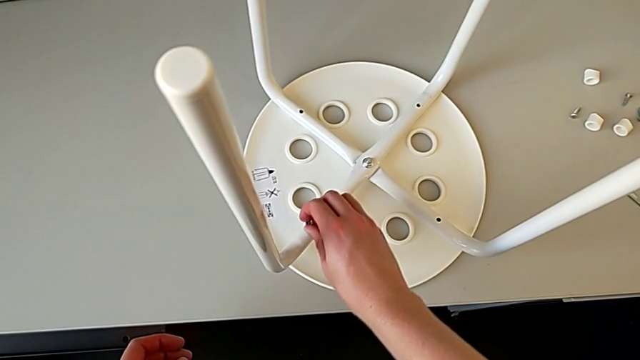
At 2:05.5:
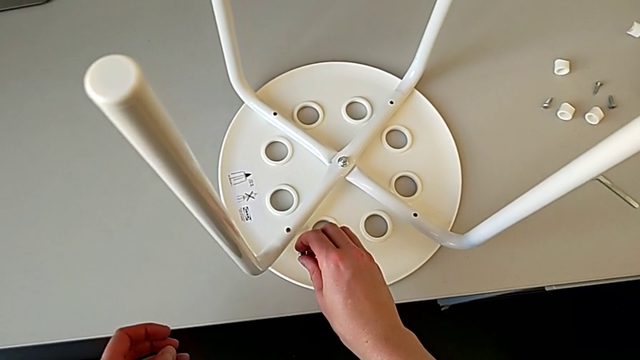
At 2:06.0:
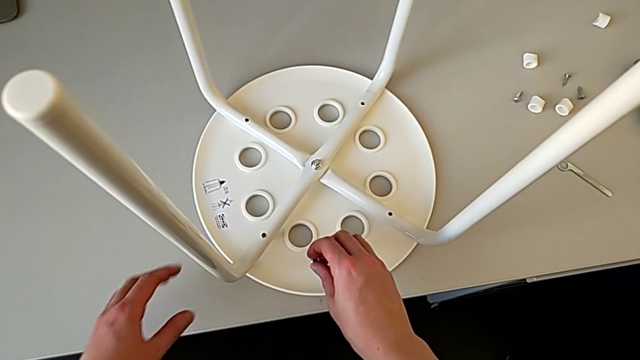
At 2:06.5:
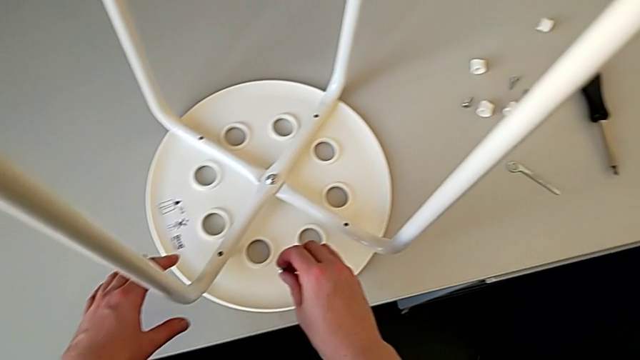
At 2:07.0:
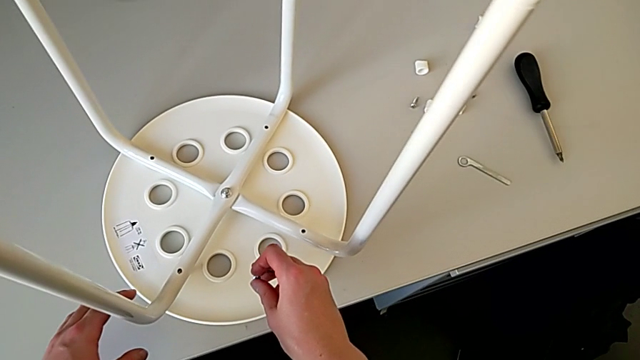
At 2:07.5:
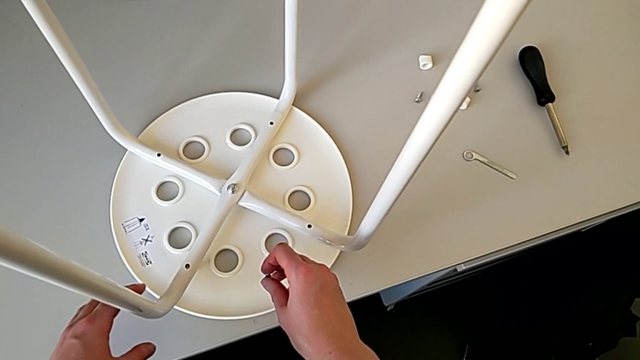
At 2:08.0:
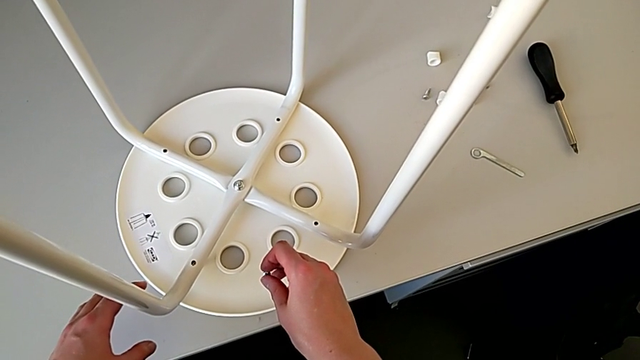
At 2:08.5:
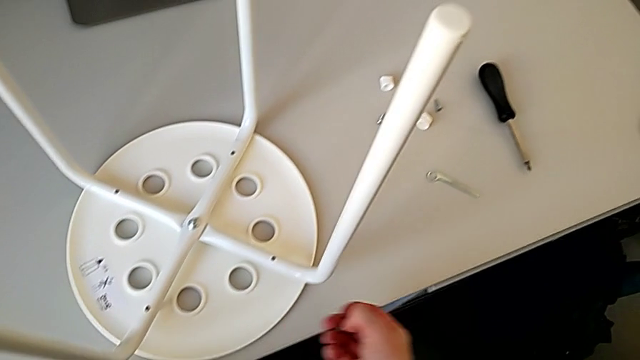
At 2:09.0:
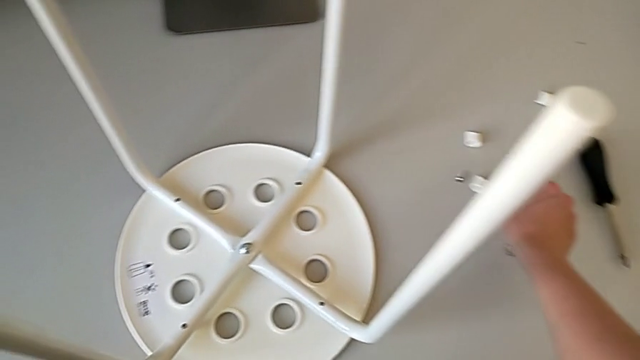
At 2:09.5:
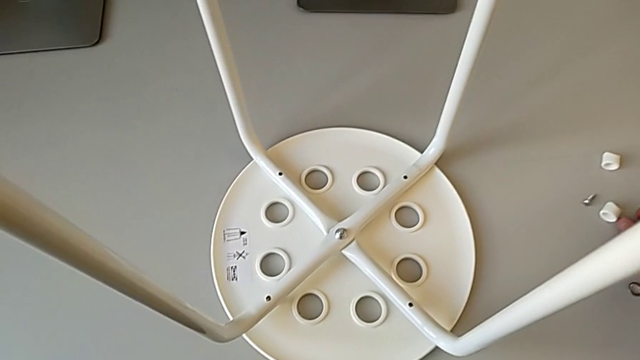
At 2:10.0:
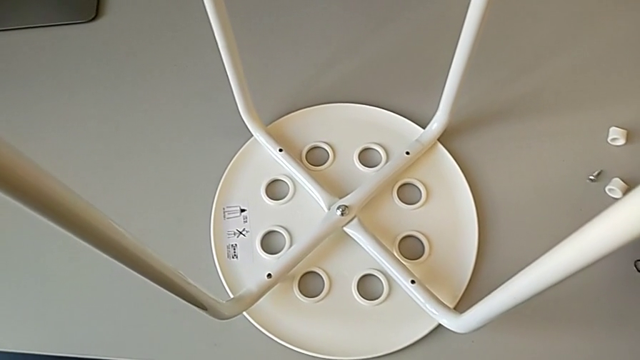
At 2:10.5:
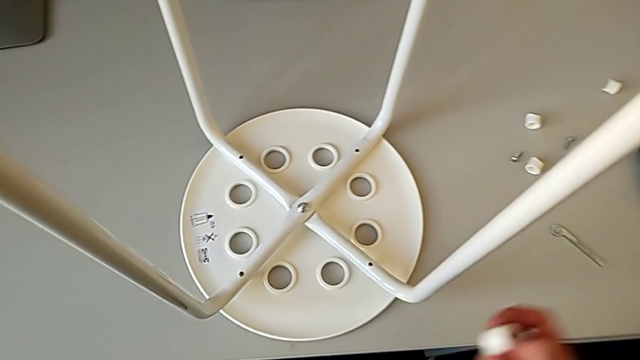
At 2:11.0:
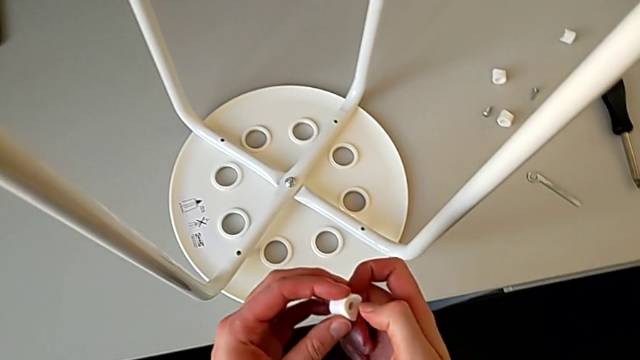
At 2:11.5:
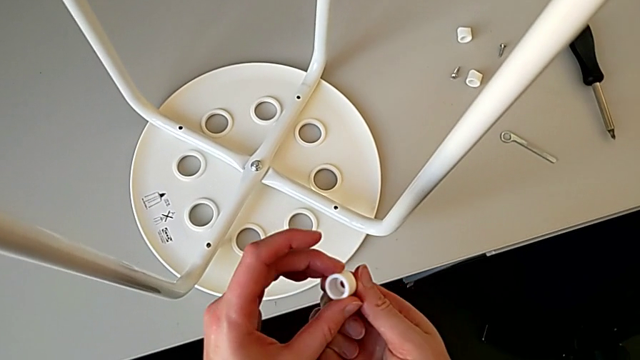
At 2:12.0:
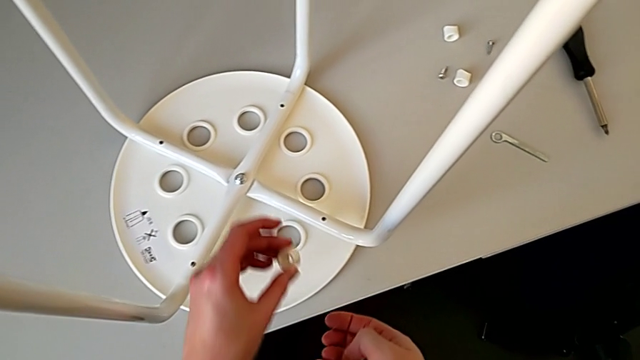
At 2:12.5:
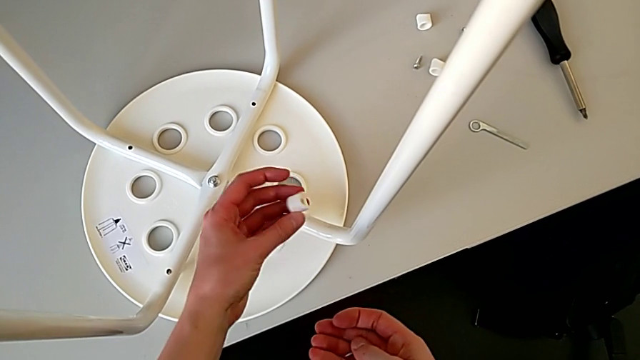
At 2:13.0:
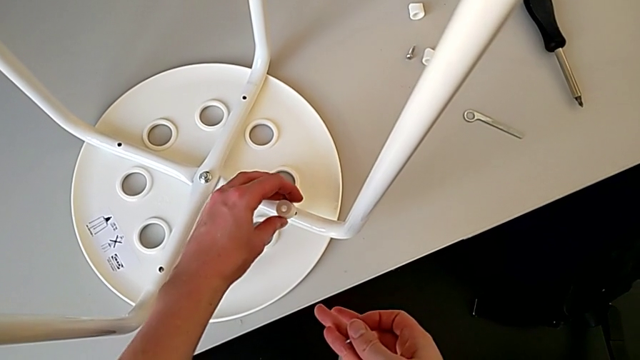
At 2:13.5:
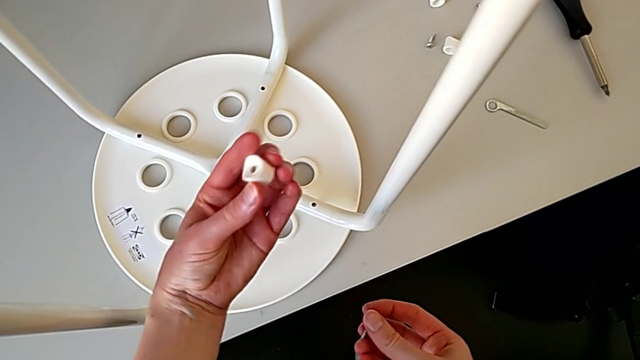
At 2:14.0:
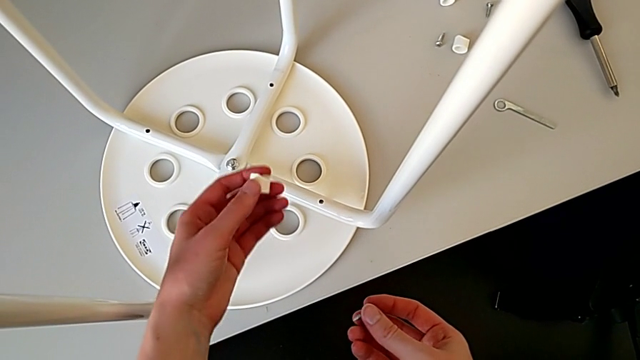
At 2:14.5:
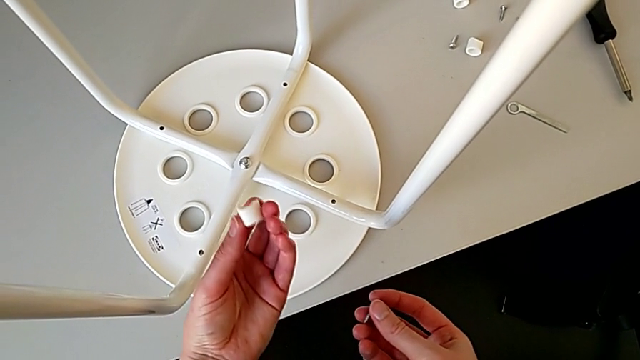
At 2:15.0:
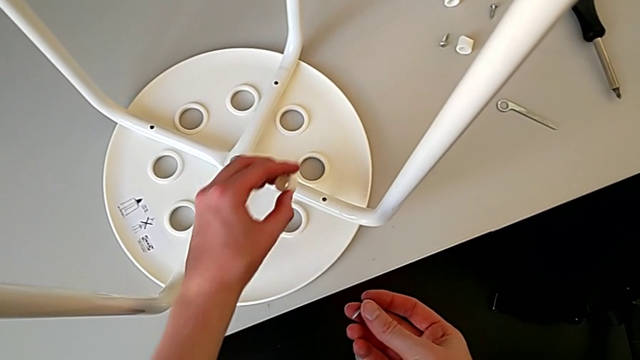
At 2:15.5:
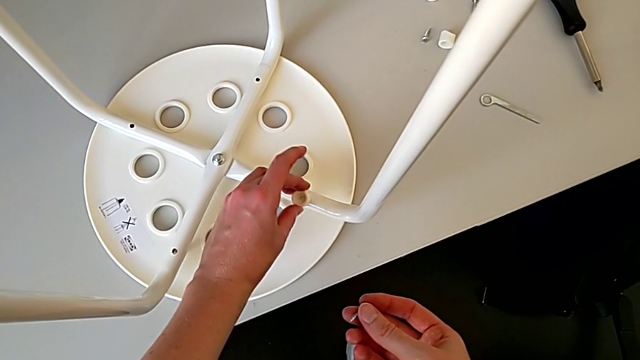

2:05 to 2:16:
The camera wearer is using a screwdriver to screw the second screw. They grab the washer and insert it.

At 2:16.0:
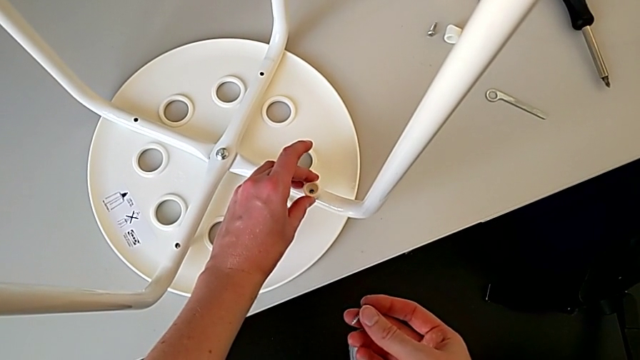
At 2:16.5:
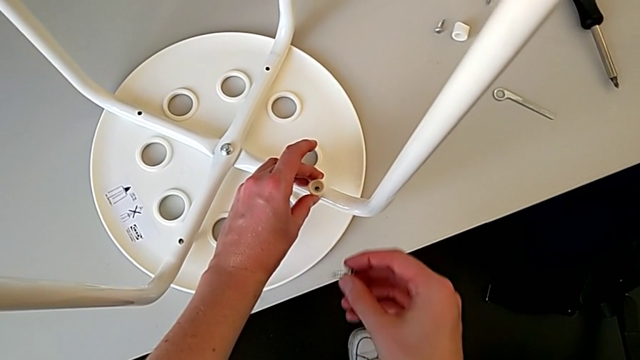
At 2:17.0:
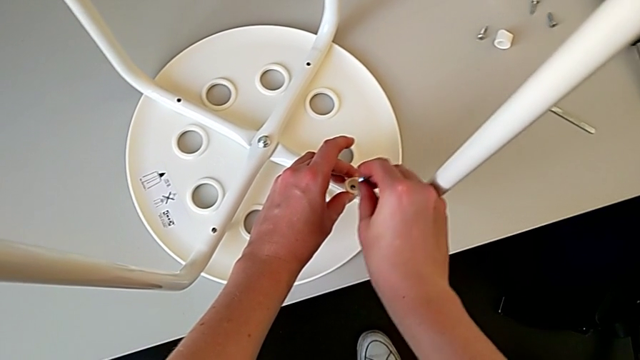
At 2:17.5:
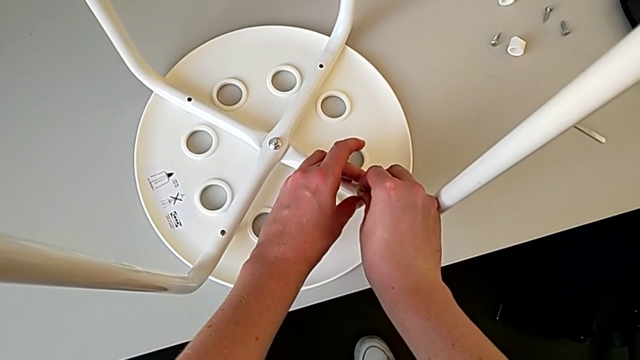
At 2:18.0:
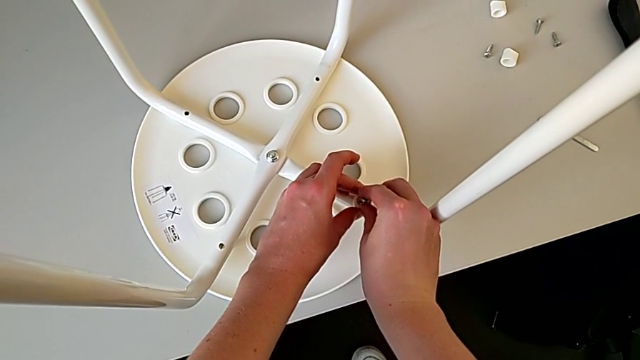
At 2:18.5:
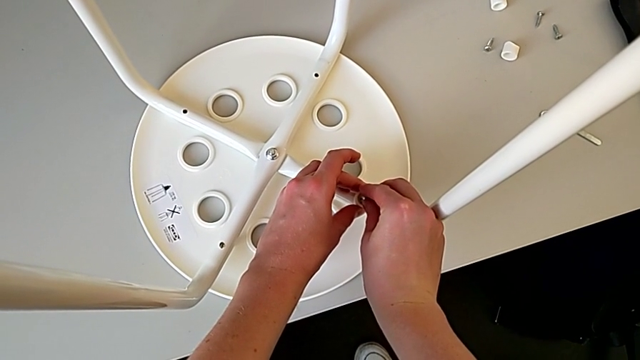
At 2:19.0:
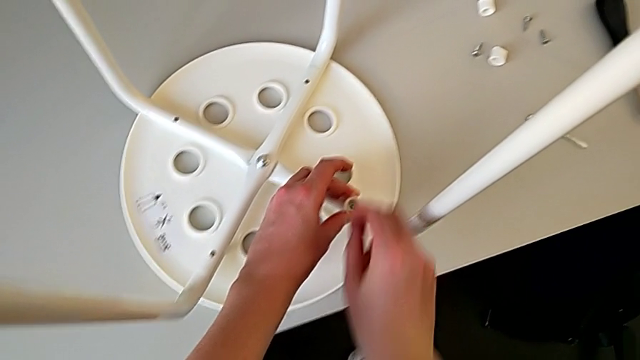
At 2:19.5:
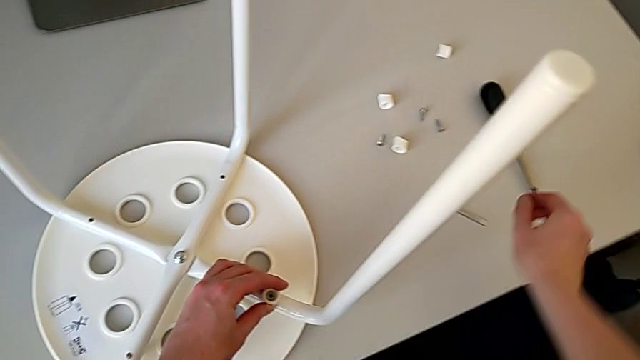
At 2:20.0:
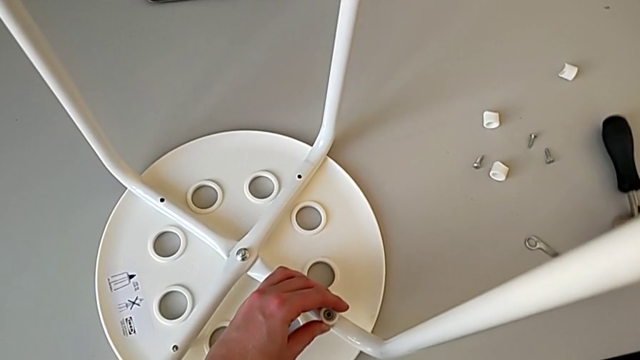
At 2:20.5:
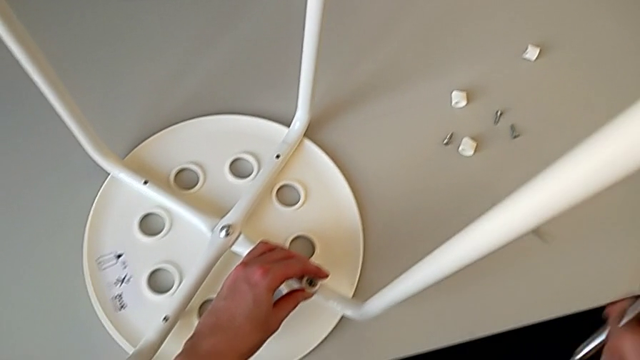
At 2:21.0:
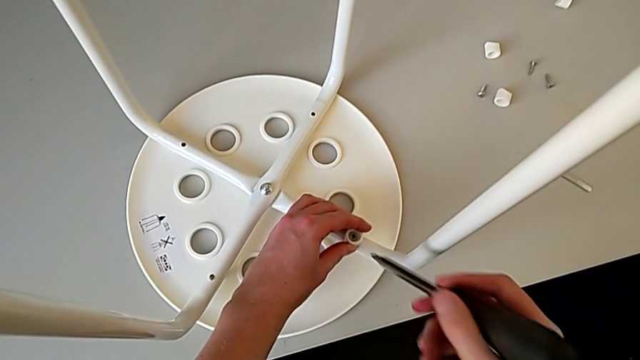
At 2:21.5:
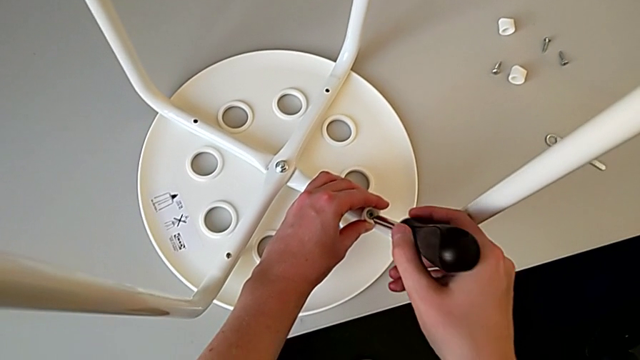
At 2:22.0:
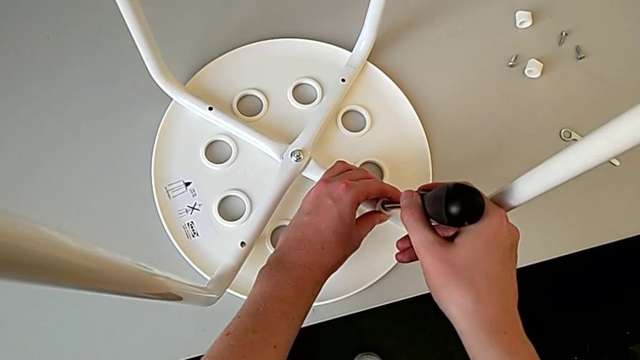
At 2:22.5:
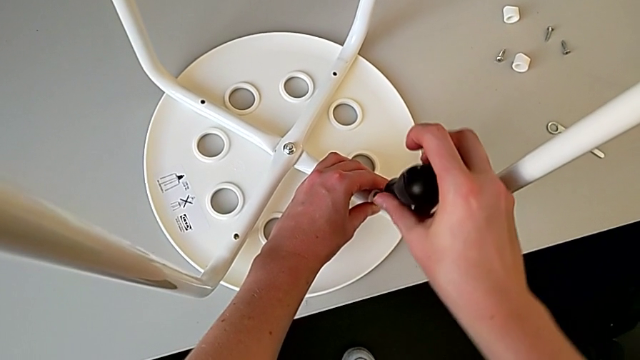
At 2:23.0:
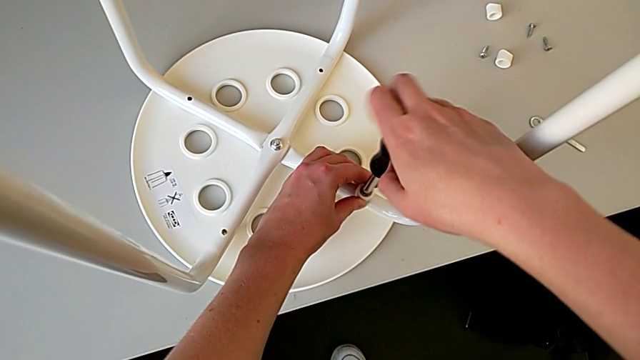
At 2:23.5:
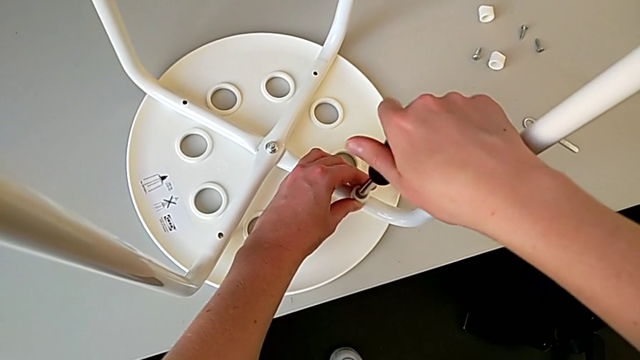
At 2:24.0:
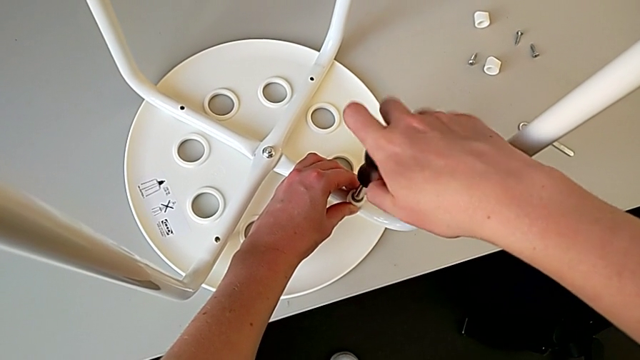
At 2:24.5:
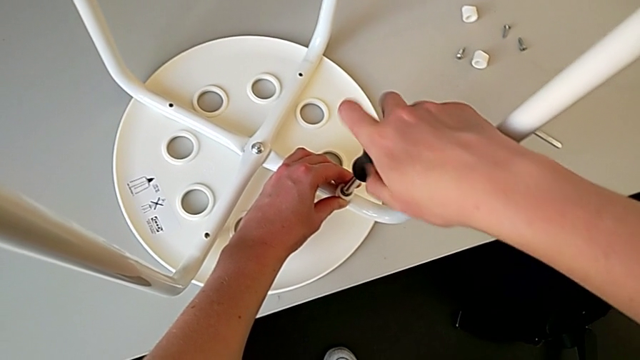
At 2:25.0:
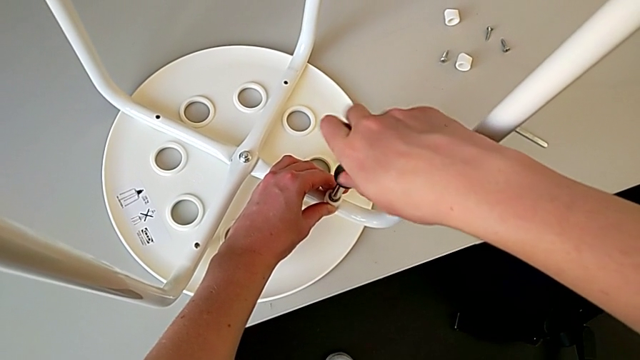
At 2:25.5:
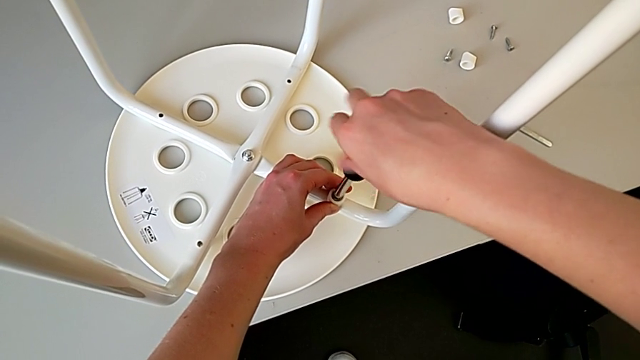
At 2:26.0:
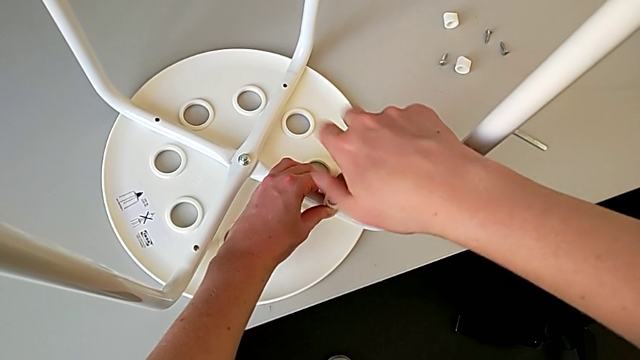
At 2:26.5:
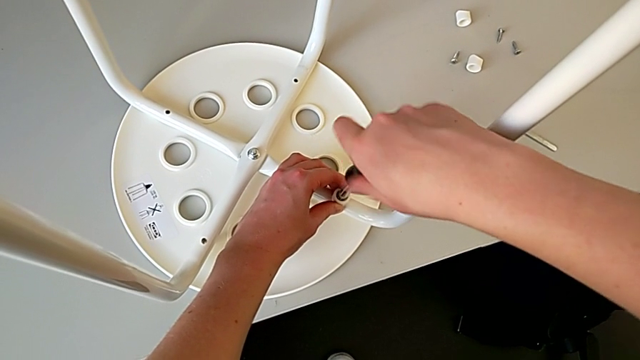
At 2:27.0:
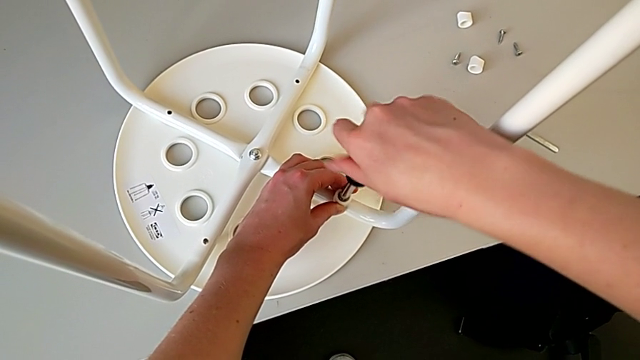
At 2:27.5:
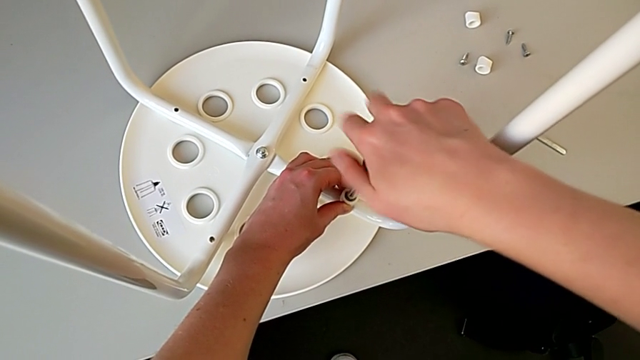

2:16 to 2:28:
The camera wearer is using a screwdriver to screw the second screw. They insert the screw, grab the screwdriver, insert it and begin to screw the screw.
